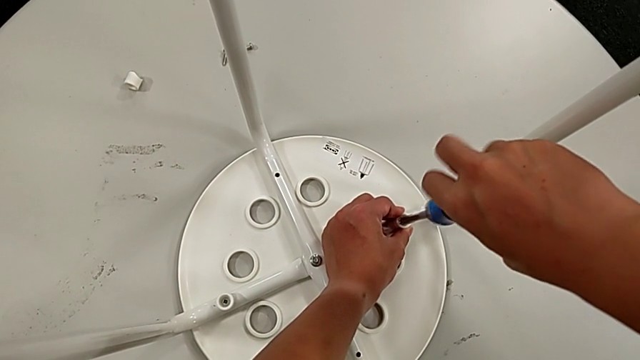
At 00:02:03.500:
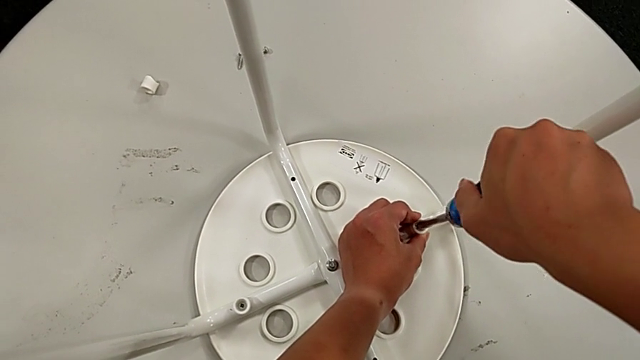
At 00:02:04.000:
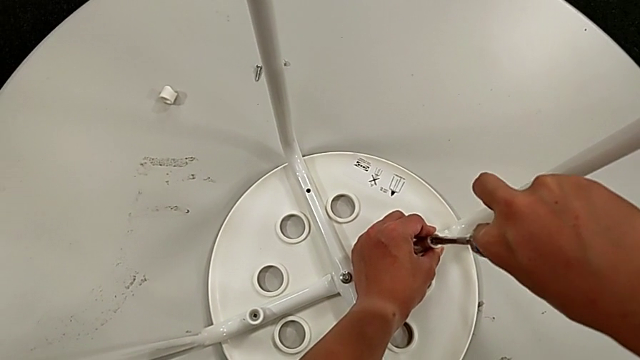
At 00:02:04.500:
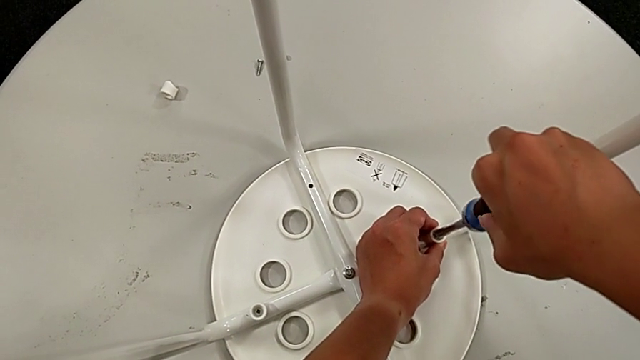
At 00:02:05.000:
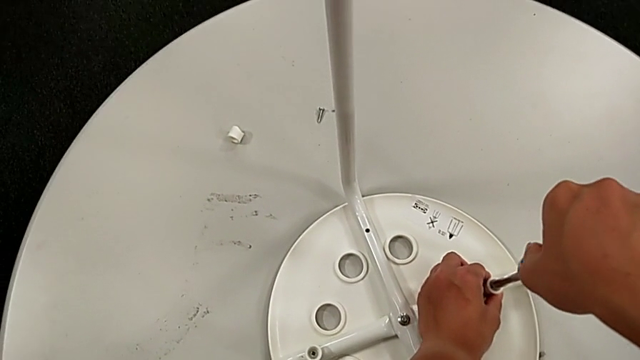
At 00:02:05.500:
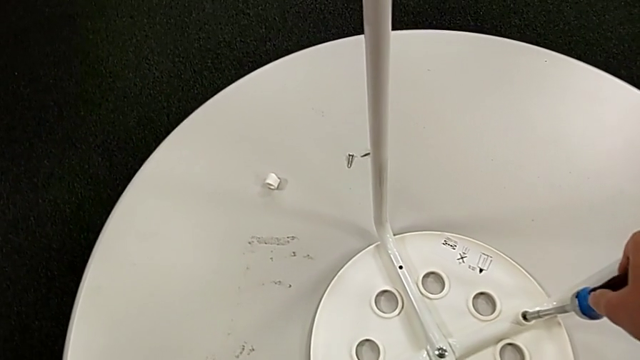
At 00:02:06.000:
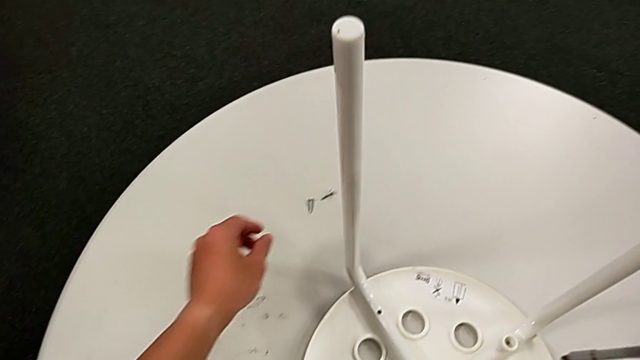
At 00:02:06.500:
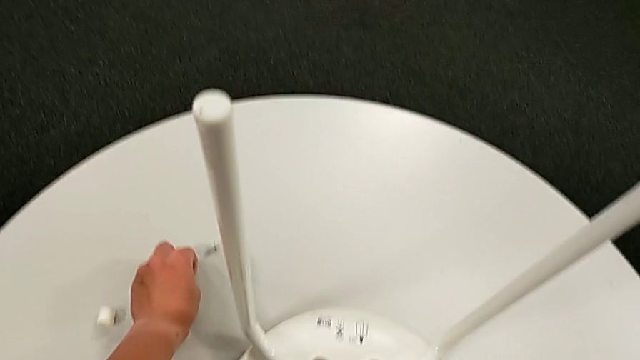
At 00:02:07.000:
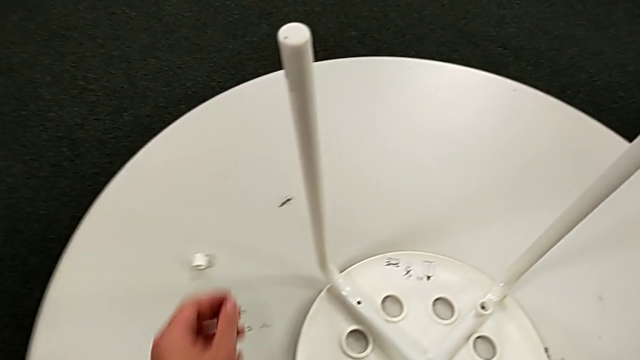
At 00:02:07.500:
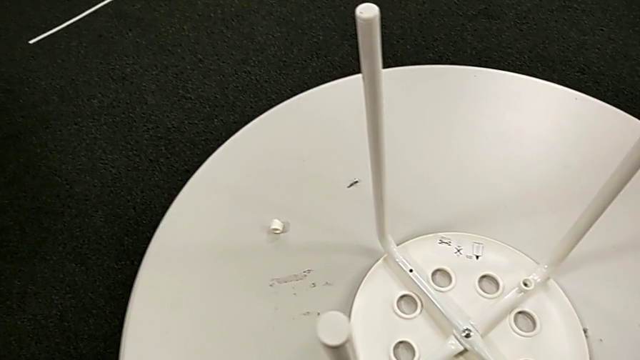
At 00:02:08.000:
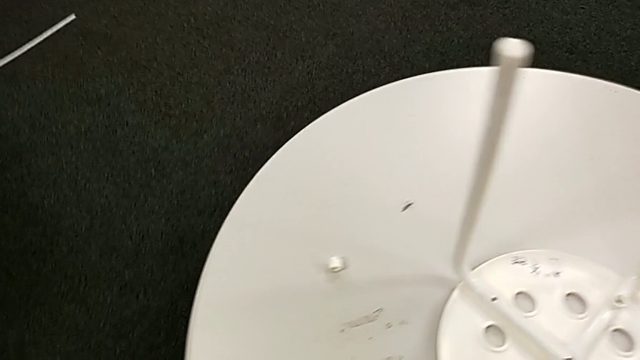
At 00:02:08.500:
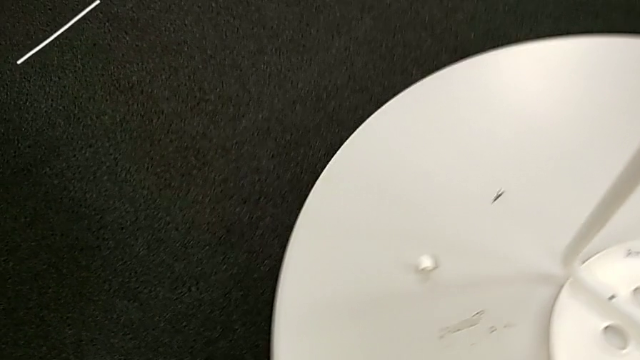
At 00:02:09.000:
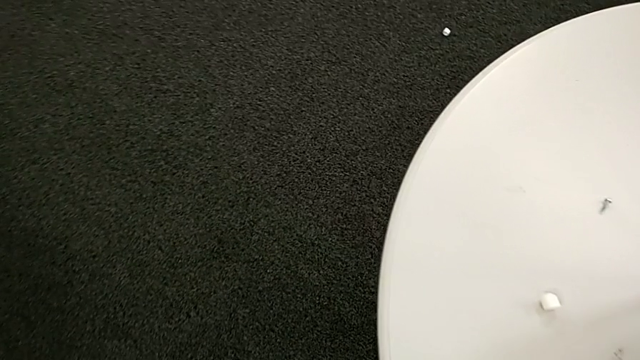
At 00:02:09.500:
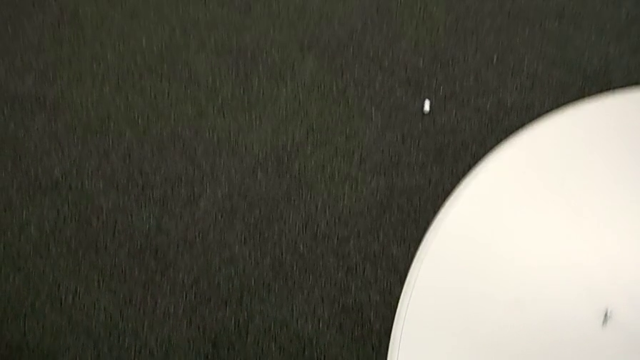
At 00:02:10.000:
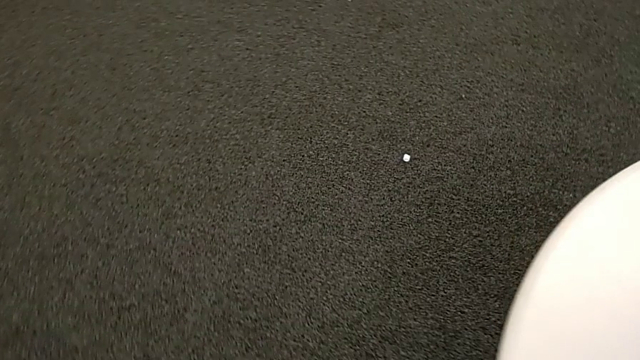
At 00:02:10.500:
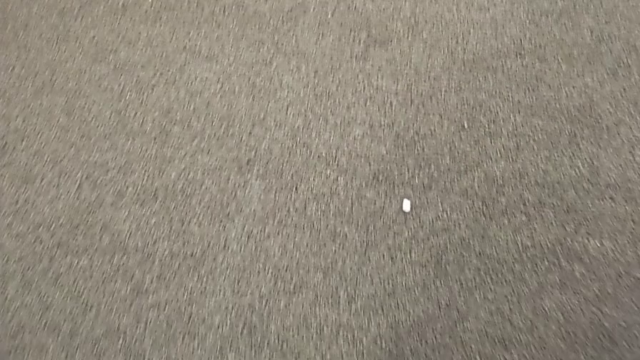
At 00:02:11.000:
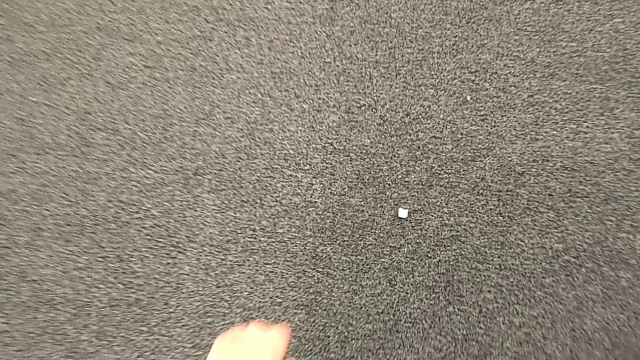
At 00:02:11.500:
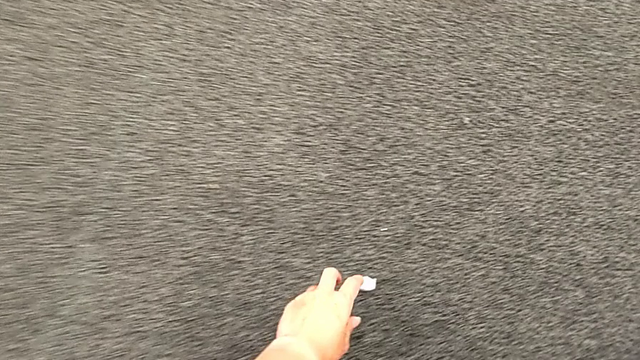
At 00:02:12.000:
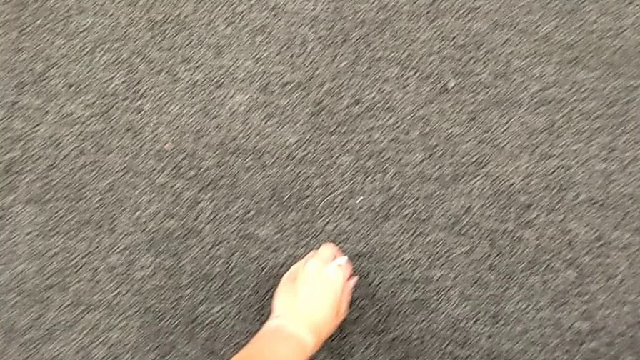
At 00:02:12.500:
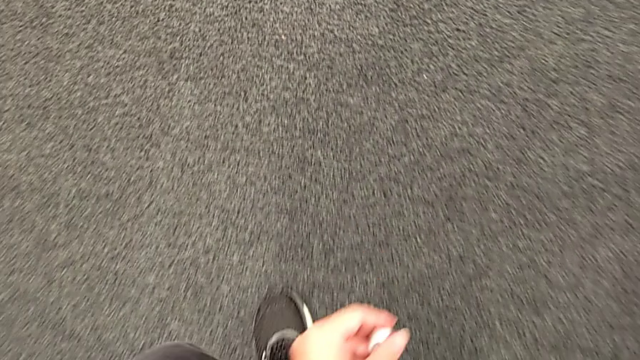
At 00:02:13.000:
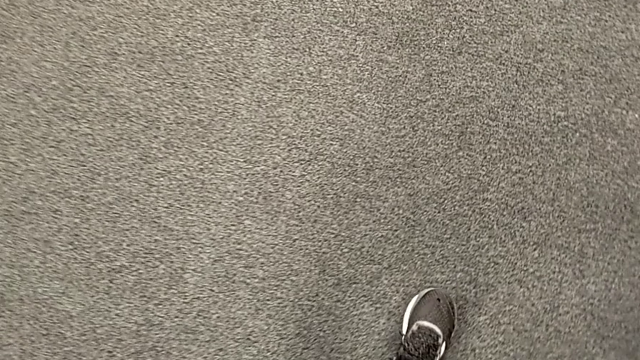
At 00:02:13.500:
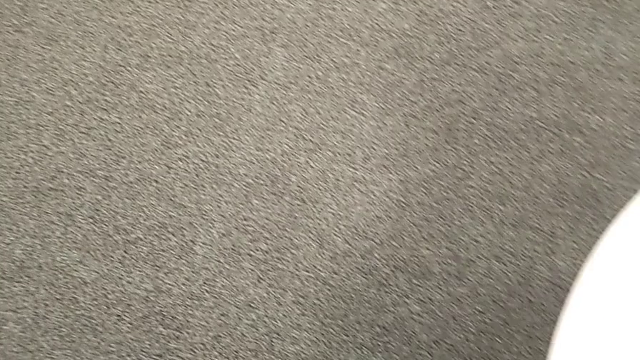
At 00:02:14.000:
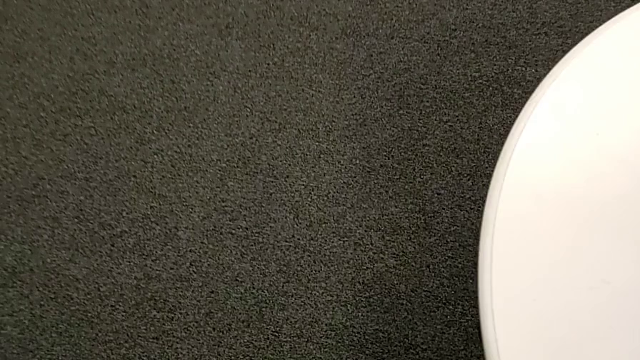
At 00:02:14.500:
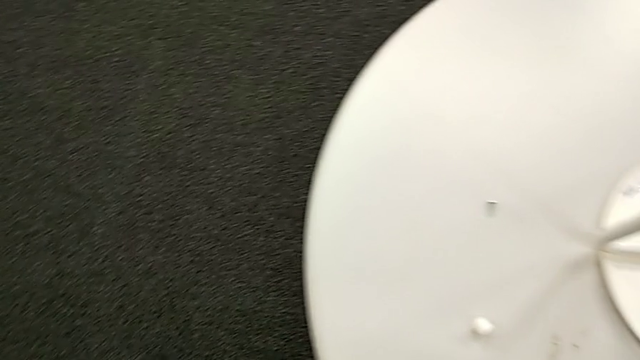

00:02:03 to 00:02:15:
The camera wearer is screwing all screws and turning the stool. They screw the screw, withdraw the screwdriver, grab the third screw, approach the third washer, grab it and approach the third screw.

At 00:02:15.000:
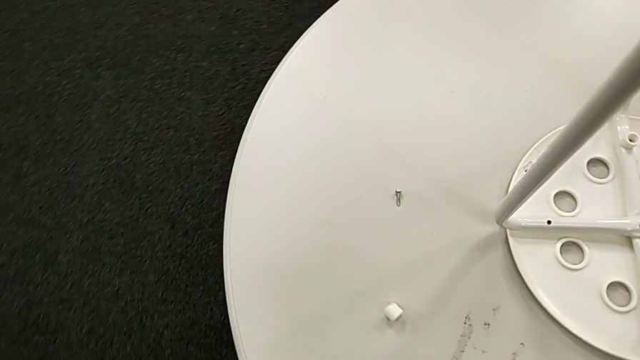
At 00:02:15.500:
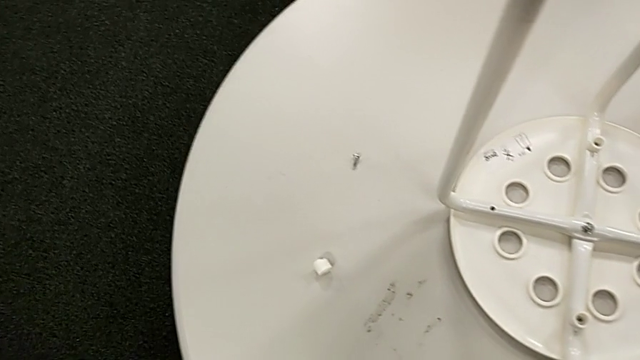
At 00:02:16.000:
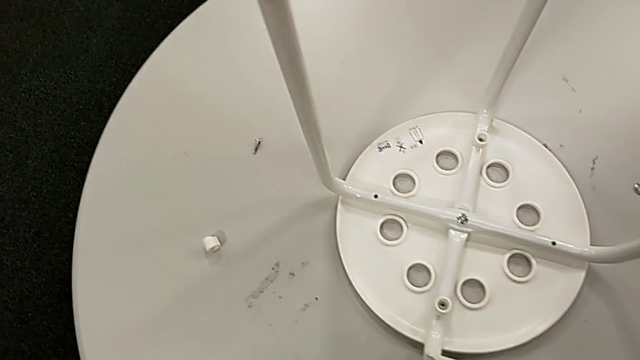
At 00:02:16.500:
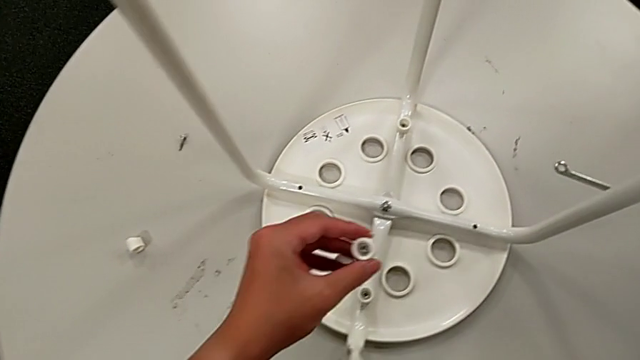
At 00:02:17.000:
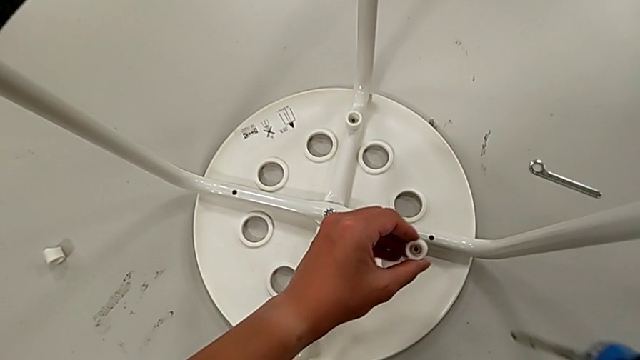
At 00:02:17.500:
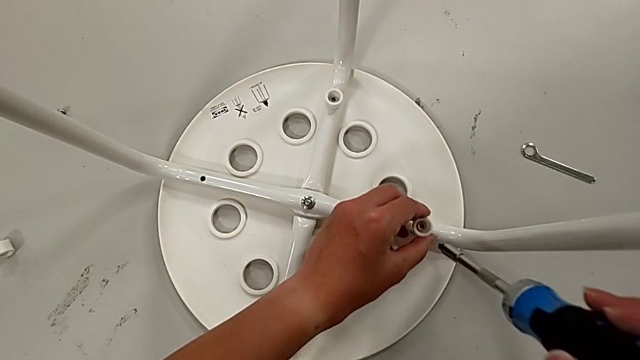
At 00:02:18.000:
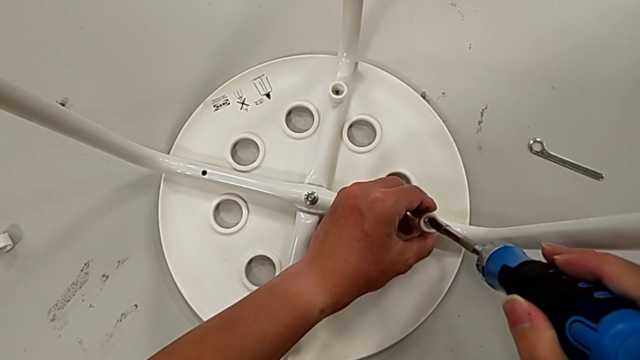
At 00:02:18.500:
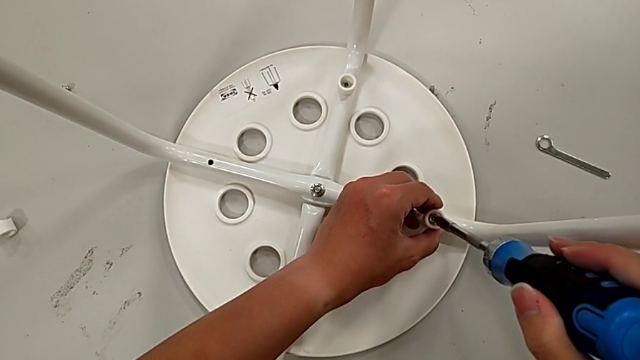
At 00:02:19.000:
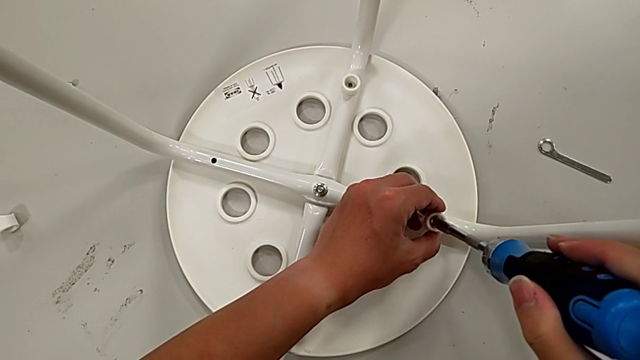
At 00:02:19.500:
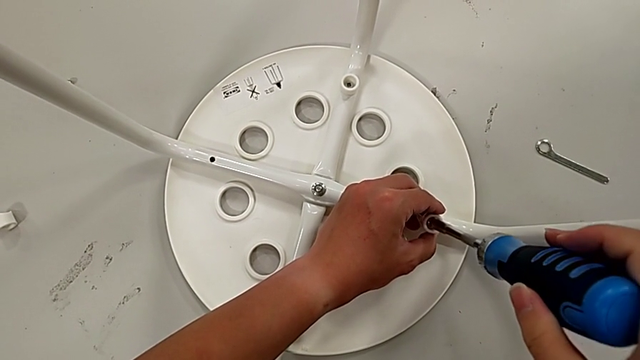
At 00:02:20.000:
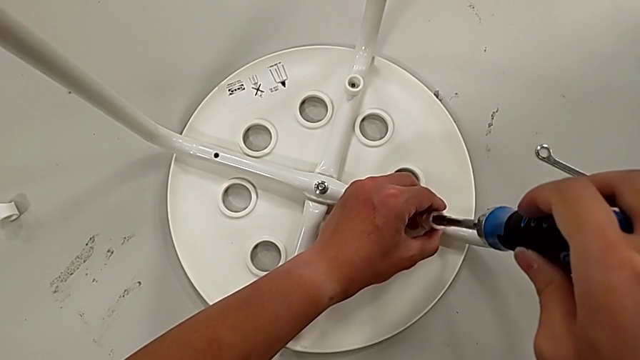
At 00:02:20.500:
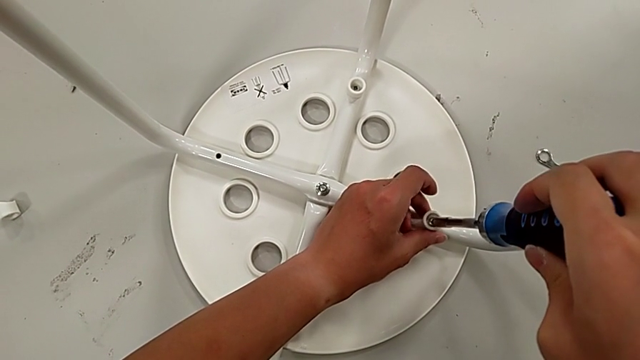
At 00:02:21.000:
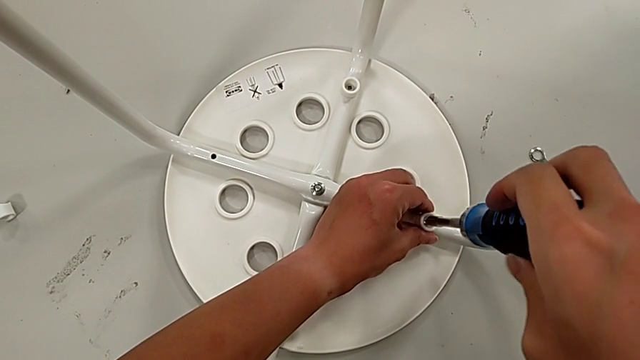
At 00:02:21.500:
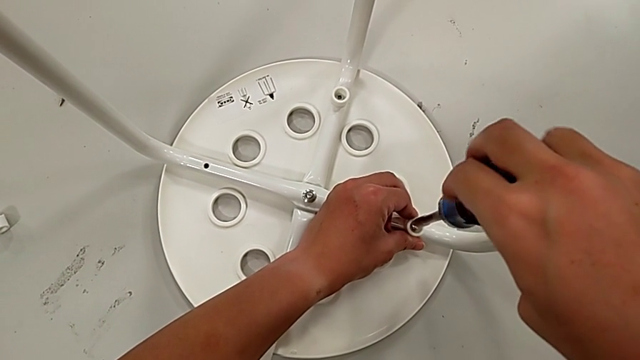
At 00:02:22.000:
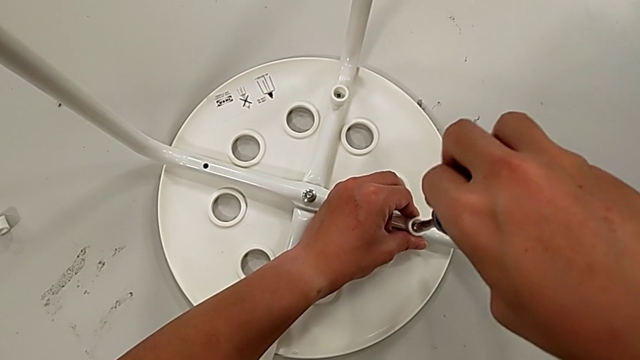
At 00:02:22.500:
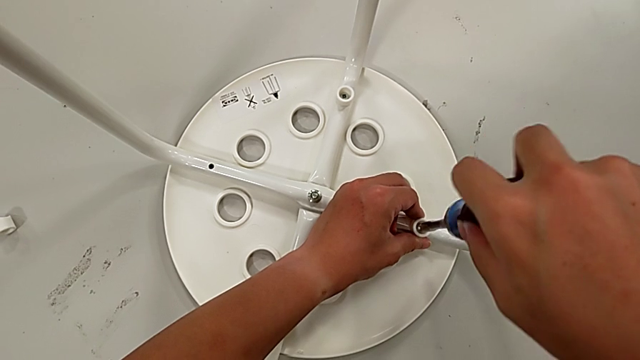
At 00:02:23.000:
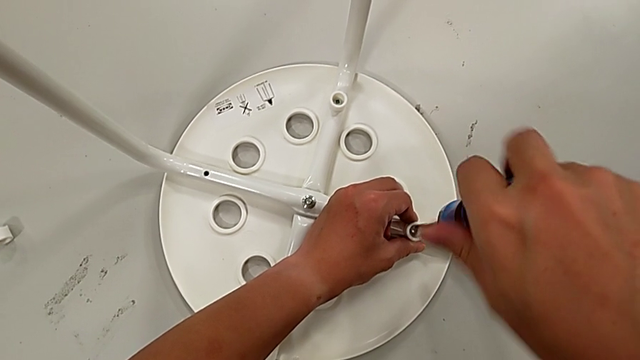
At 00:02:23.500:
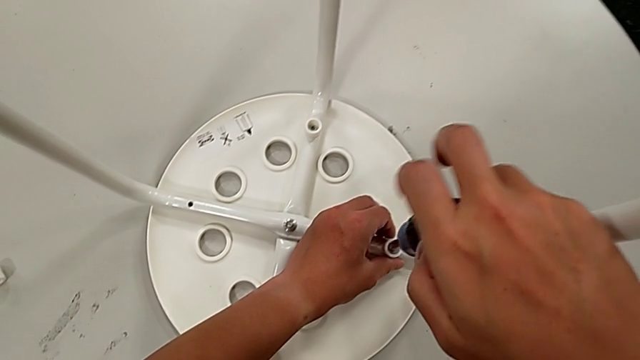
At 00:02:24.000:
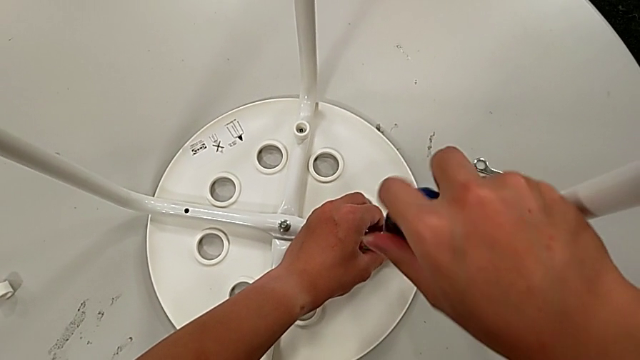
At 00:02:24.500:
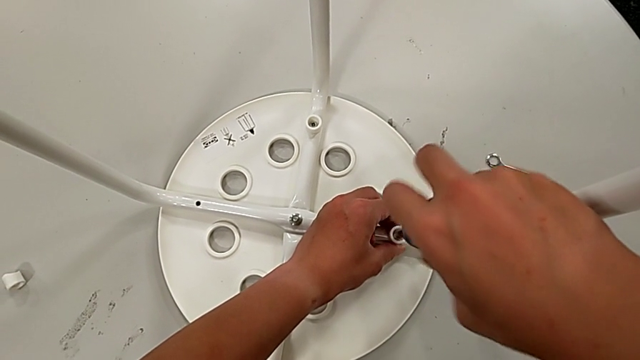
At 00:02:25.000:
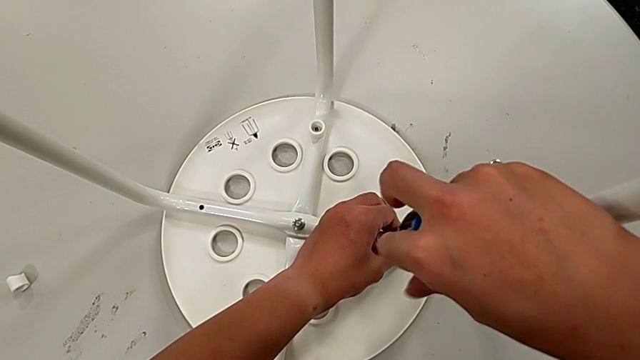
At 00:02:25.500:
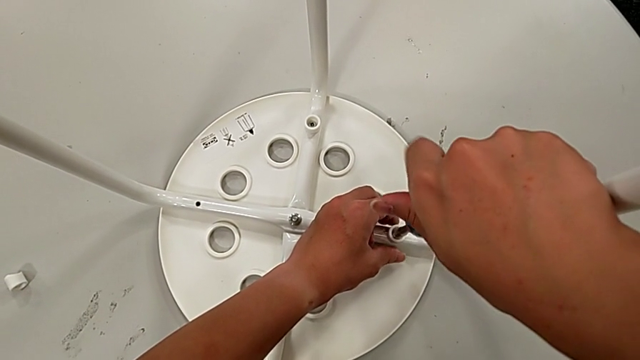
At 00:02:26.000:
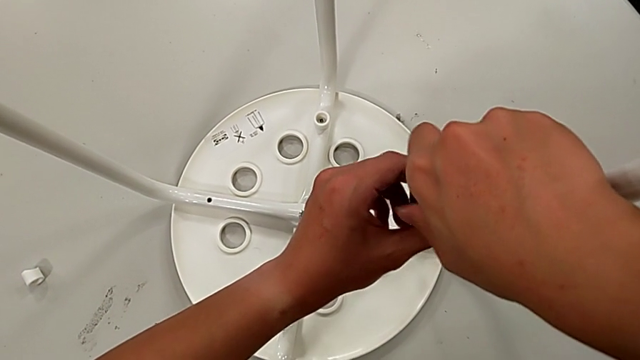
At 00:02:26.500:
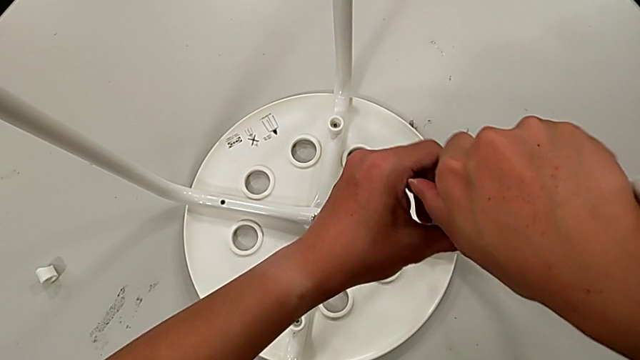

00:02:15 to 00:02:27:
The camera wearer is screwing all screws and turning the stool. They insert the screw, insert it with the left hand, align the screwdriver, insert it and begin to screw the third screw, all with the right hand.
